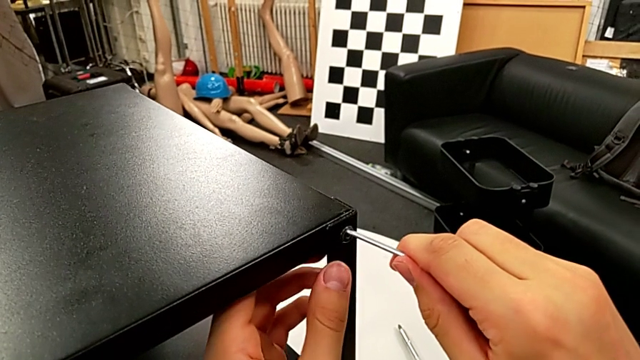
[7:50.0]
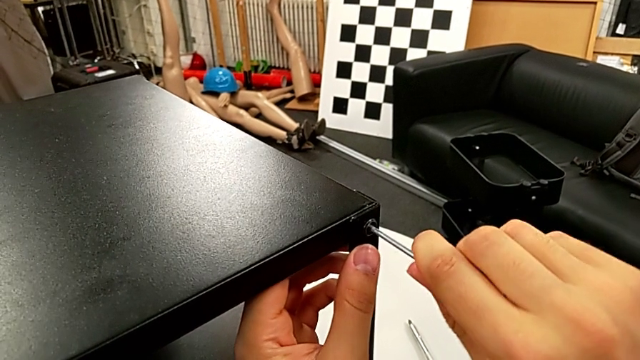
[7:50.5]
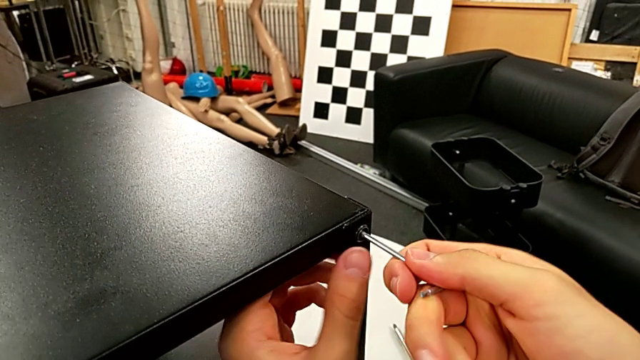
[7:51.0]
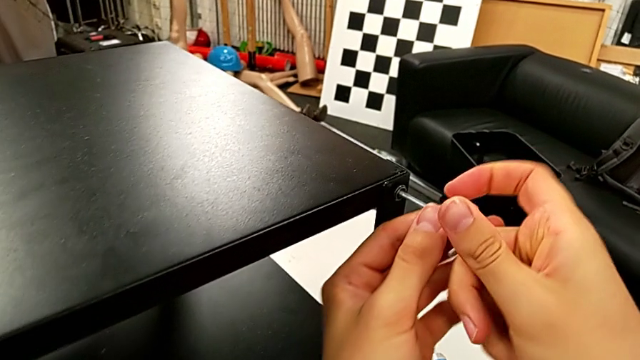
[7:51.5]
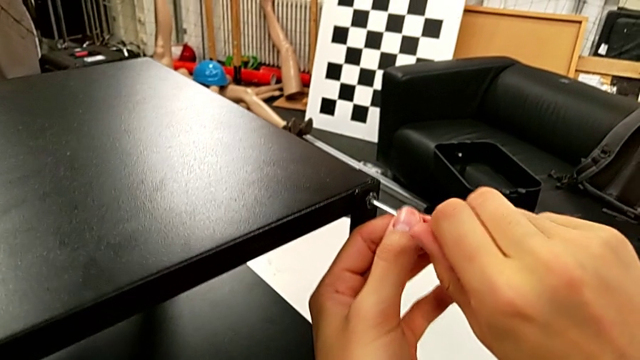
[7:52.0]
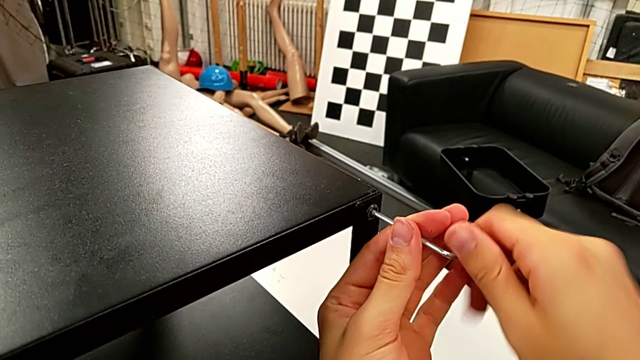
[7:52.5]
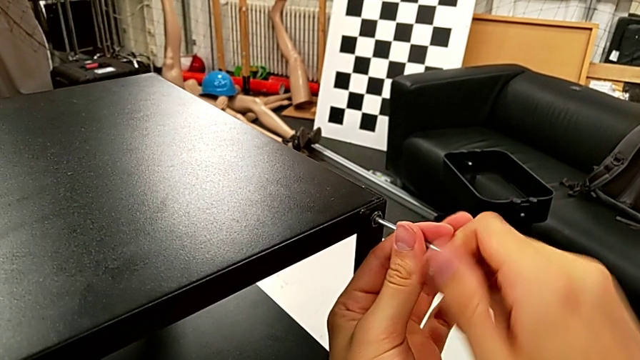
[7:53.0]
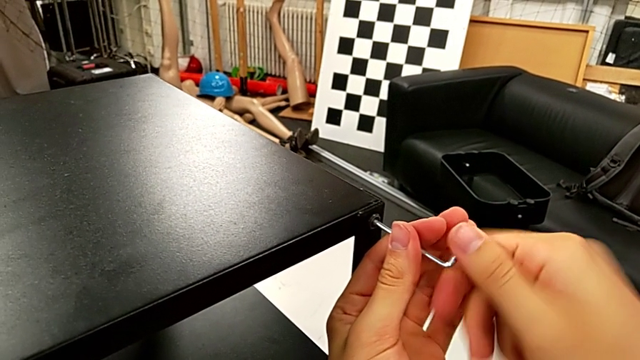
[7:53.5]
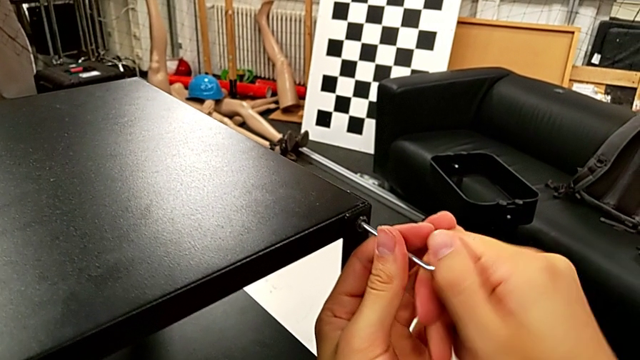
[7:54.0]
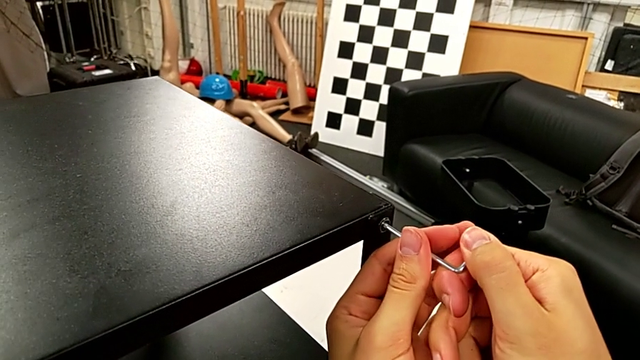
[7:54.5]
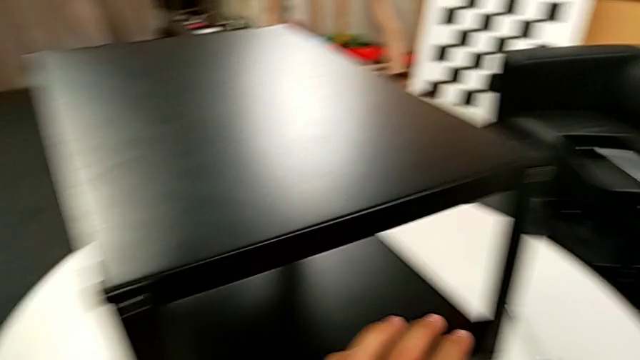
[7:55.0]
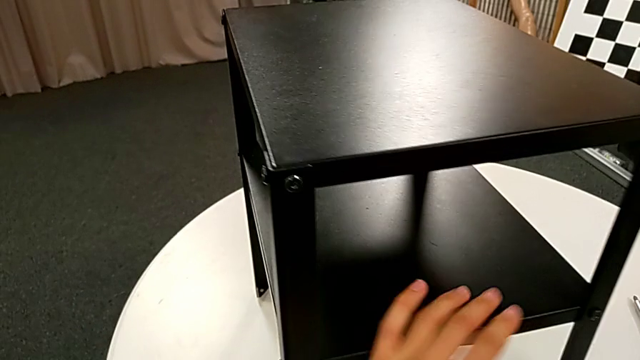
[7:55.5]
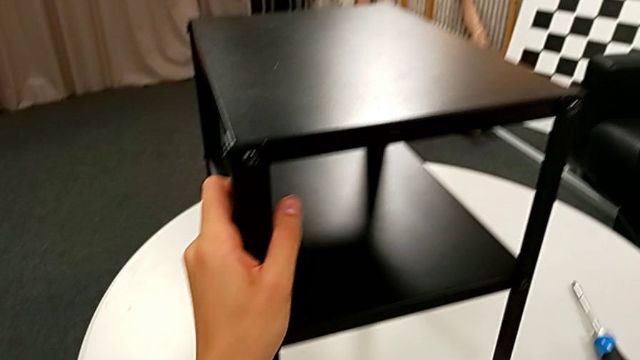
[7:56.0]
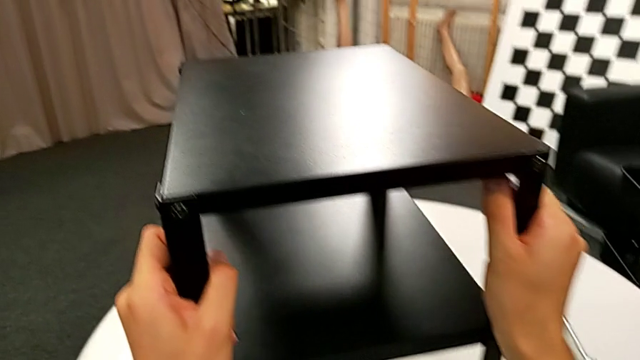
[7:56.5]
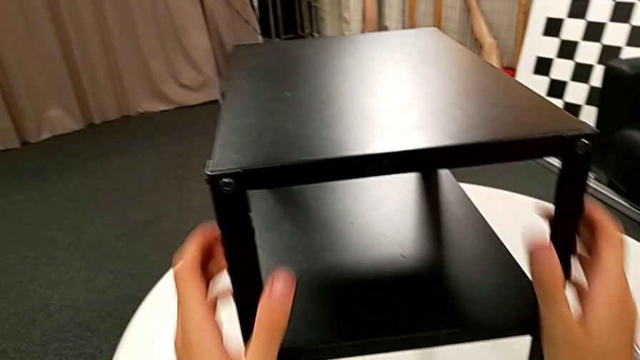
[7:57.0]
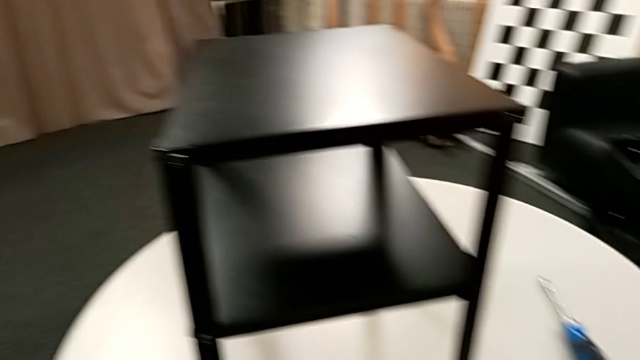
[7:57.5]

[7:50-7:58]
The camera wearer is screwing the fourth leg onto the top. They insert the Allen wrench, screw the hex socket head, withdraw the Allen wrench, place it and inspect the nightstand.
